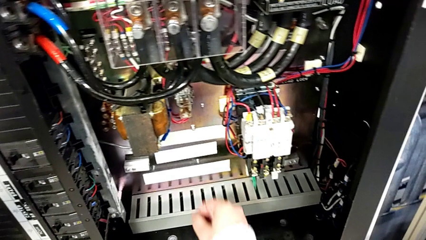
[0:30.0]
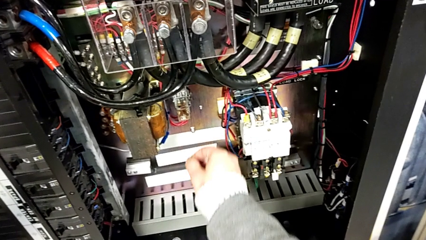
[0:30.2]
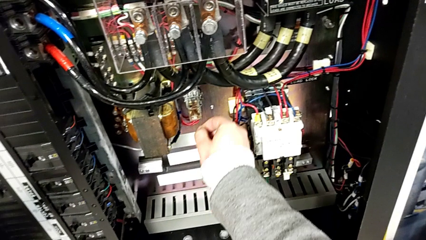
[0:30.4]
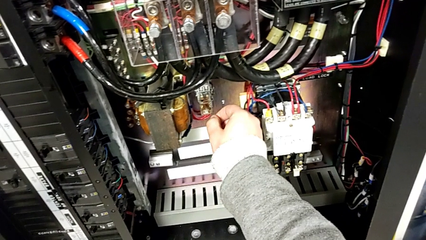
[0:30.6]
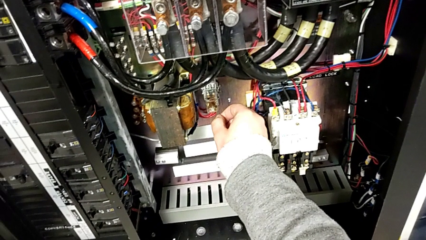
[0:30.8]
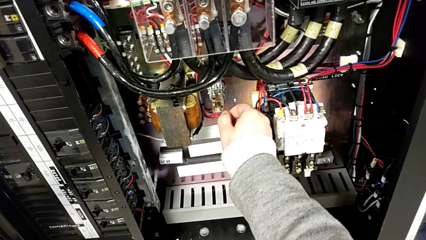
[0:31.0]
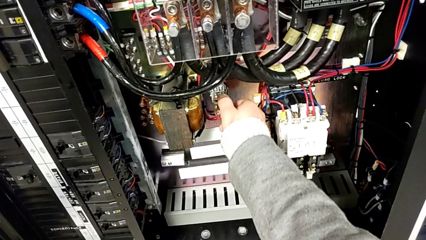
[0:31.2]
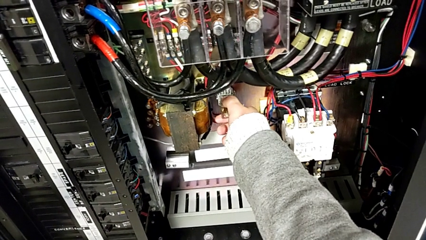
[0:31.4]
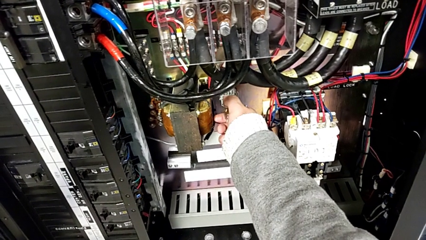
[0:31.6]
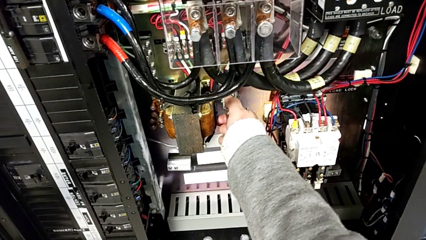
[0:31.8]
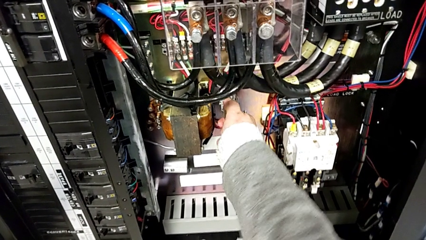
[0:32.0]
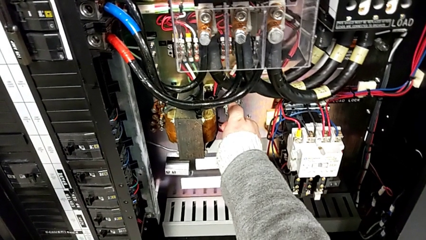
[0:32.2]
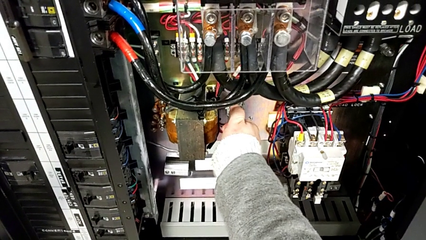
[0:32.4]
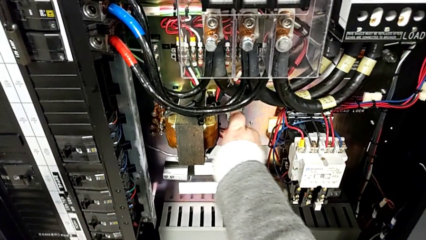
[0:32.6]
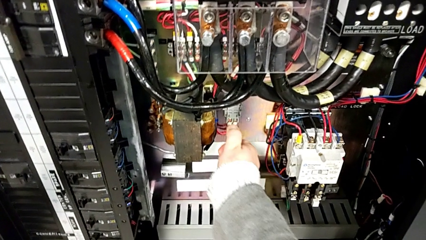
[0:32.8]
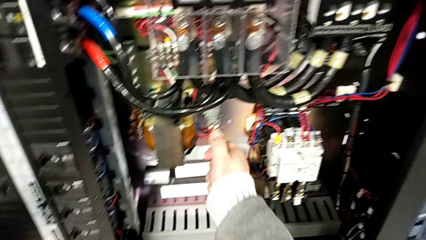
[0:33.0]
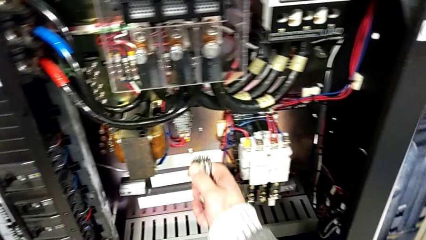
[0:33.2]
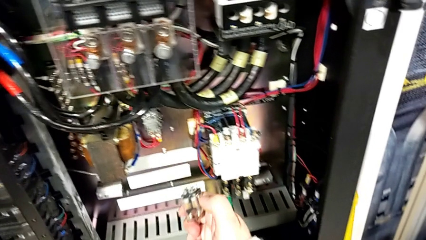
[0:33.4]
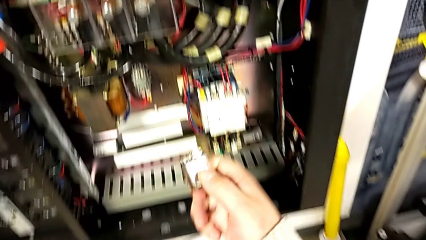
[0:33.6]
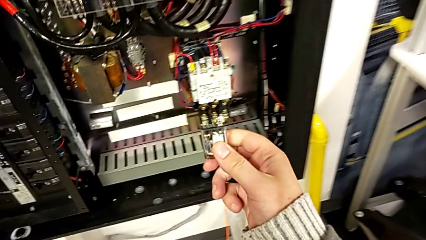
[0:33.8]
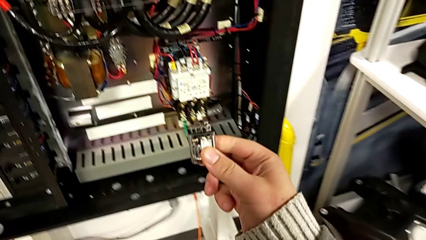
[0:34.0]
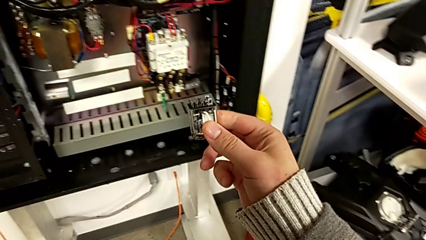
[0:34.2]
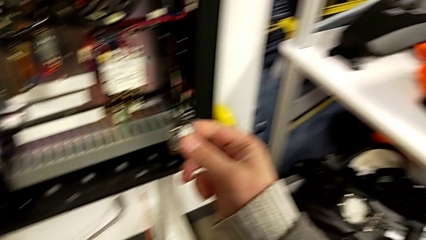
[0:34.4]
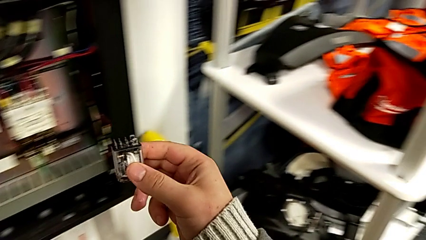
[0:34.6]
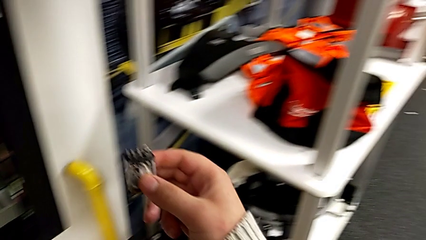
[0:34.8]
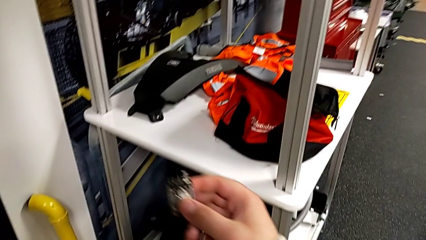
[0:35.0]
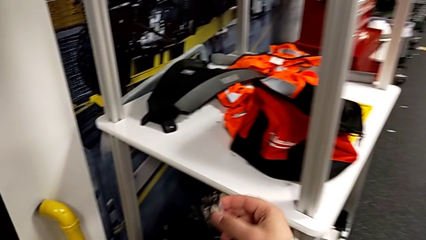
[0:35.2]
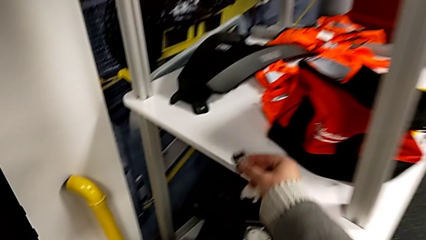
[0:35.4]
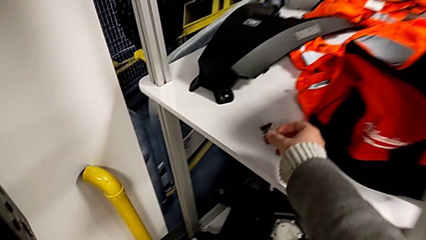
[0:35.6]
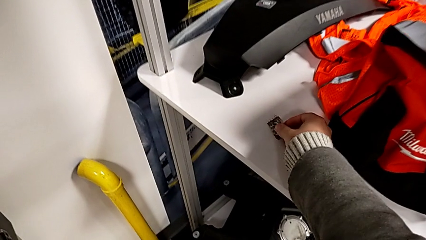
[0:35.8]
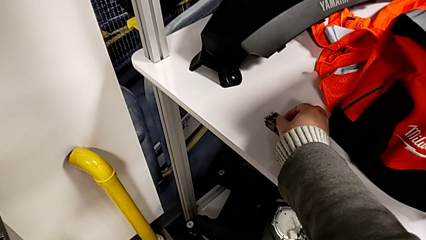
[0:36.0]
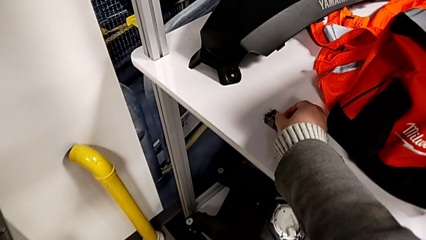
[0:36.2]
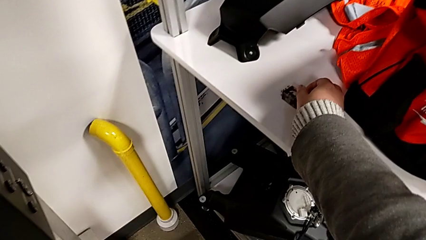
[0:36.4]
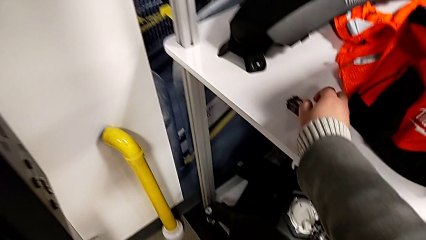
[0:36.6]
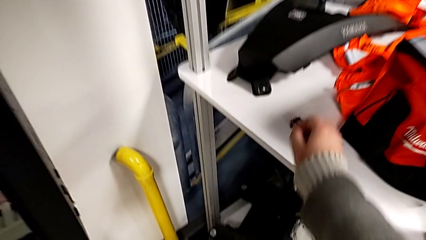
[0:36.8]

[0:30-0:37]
The camera wearer grabs the damaged circuit breaker. They withdraw the circuit breaker and place it.

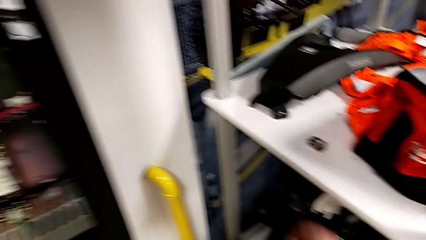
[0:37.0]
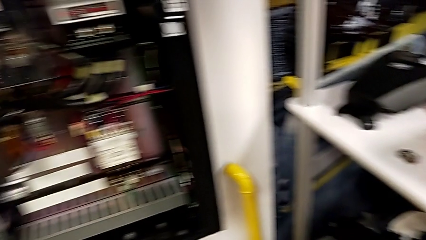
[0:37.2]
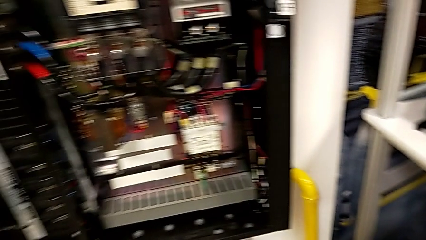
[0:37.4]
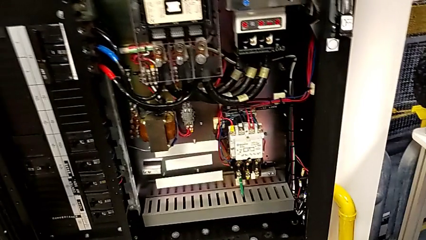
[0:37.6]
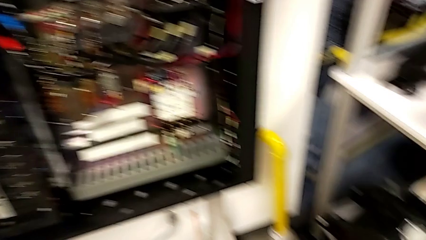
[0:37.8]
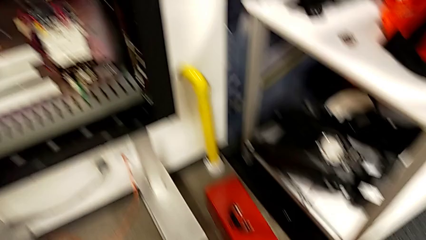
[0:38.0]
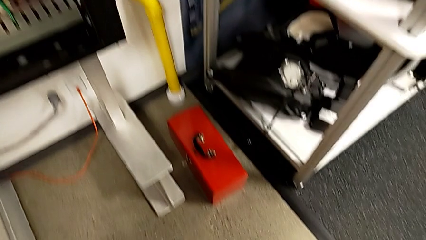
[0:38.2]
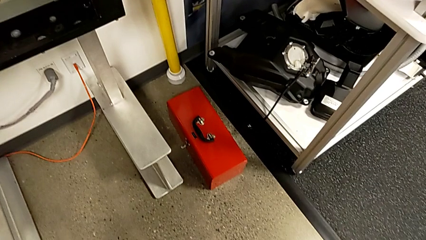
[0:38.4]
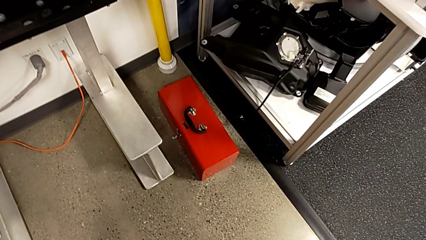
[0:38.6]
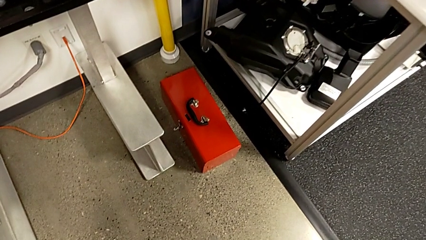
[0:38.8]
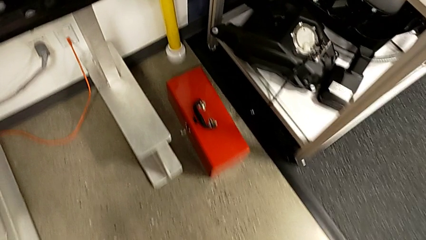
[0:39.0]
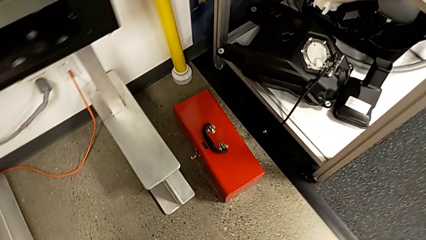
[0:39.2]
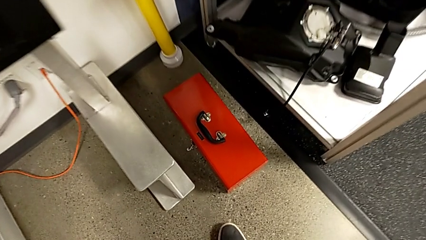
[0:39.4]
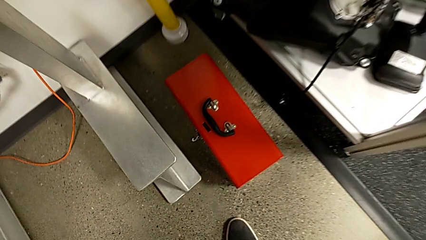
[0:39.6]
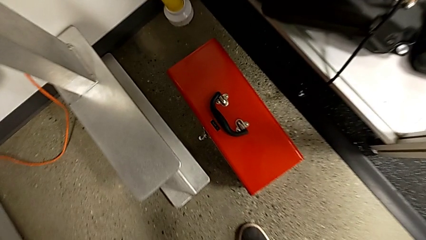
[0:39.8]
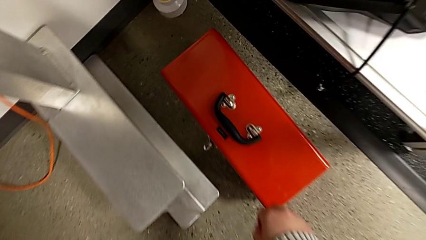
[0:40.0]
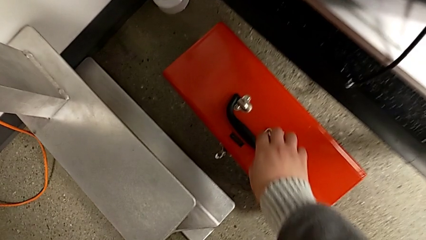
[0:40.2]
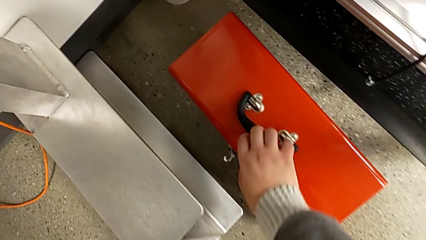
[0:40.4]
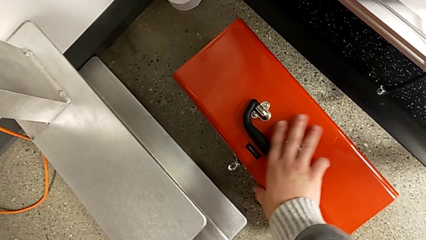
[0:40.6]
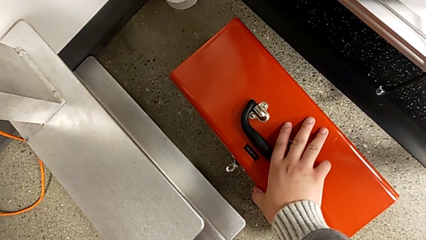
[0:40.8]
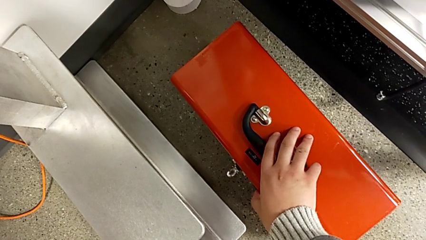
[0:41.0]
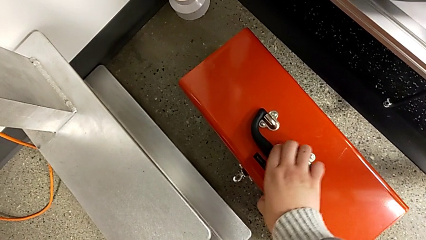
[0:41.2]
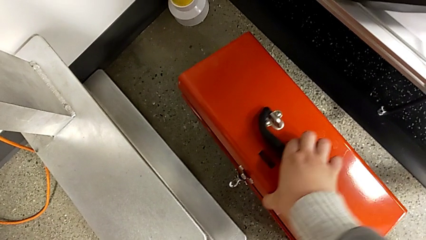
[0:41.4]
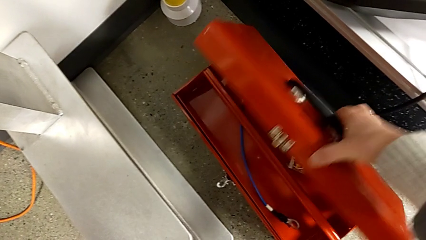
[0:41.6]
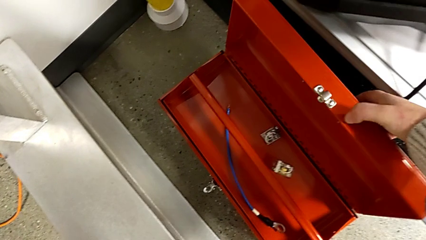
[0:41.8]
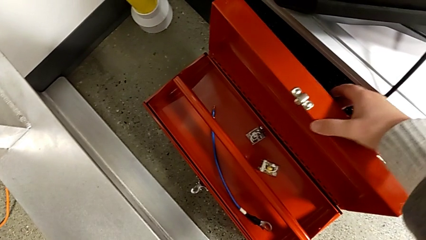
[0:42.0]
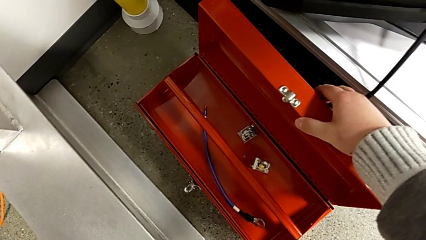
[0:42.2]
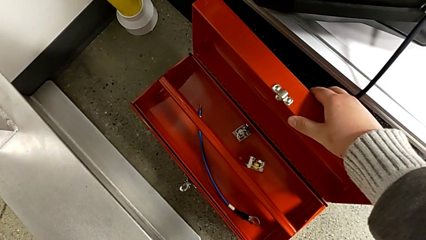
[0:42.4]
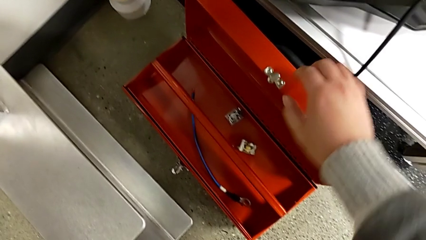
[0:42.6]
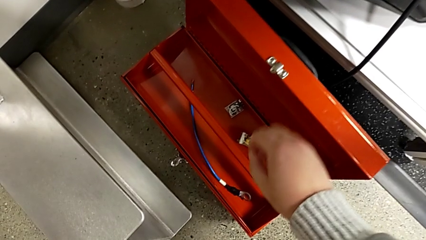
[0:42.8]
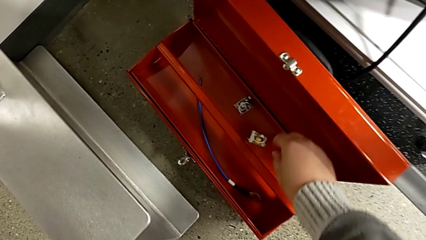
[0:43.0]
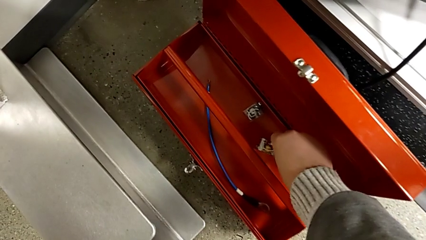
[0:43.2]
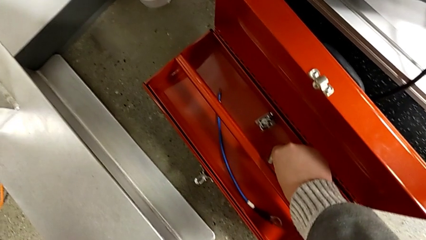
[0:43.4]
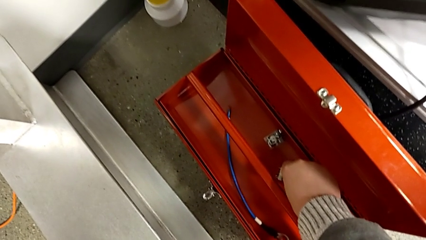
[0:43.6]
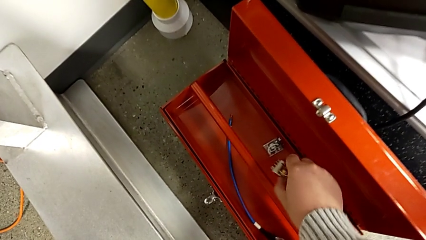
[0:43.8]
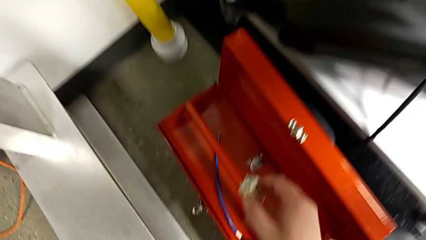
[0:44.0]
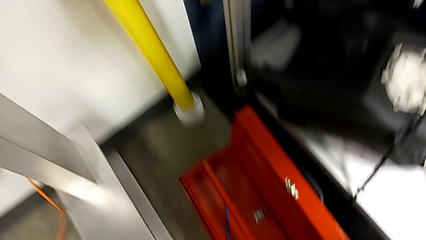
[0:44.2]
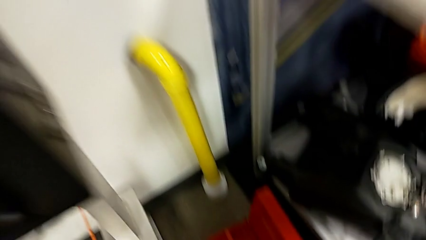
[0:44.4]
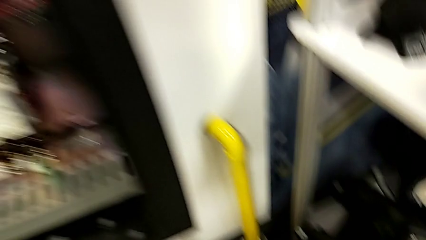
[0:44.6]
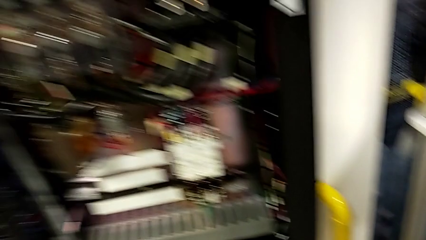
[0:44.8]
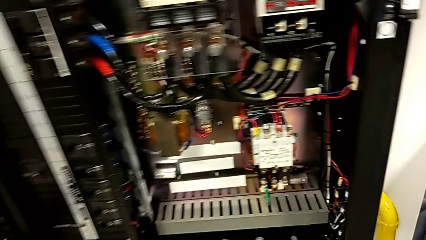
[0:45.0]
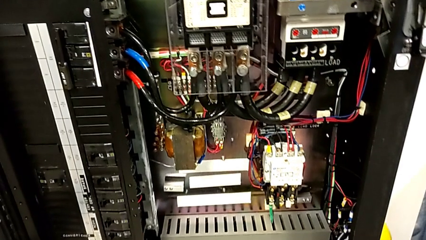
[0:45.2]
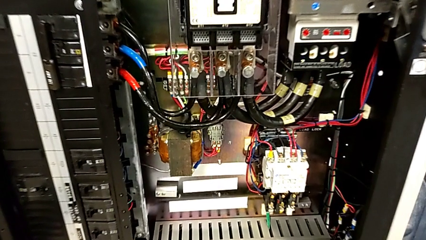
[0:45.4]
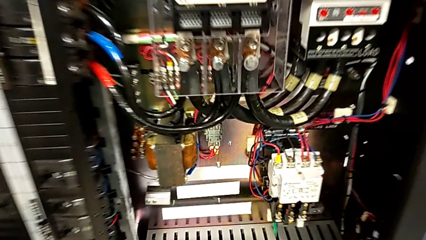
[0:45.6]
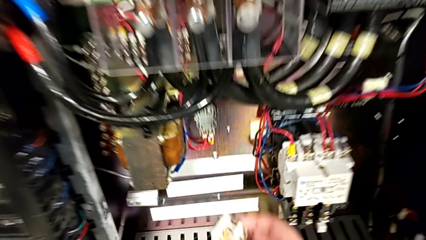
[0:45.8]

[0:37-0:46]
The camera wearer is putting the circuit breaker replacement into the socket. They approach the toolbox, open it and grab the circuit breaker.
